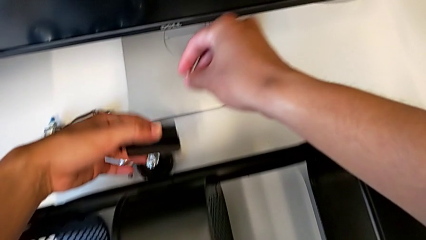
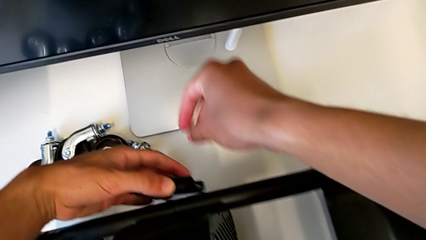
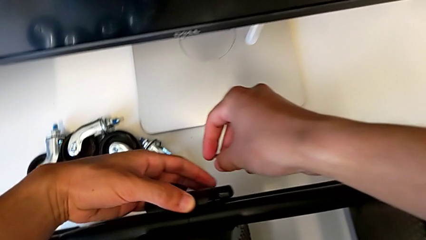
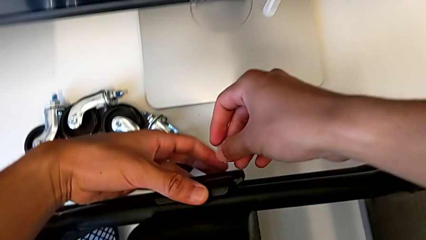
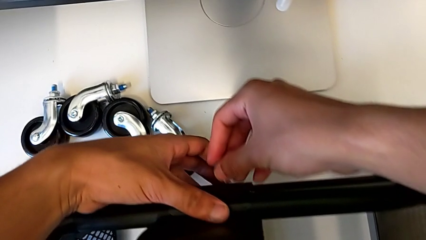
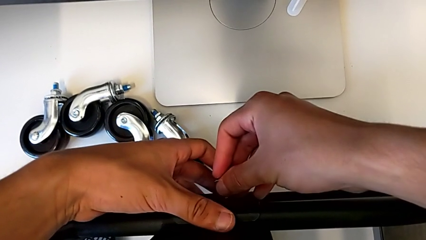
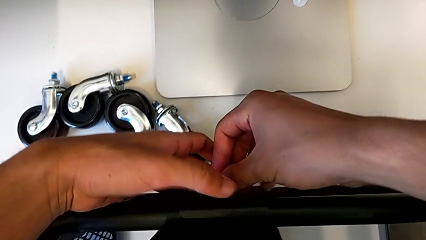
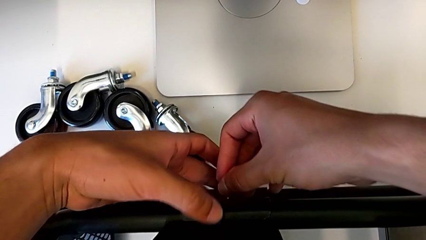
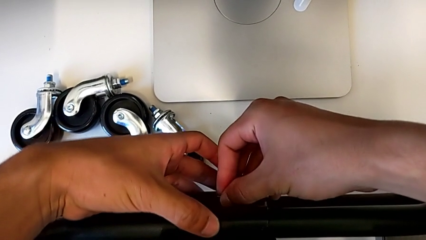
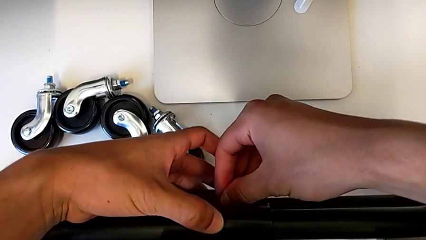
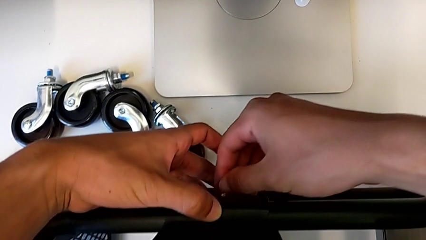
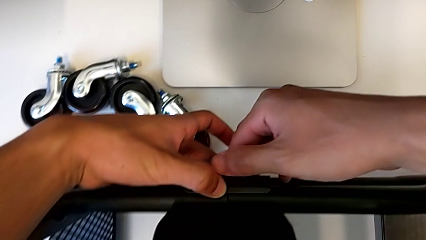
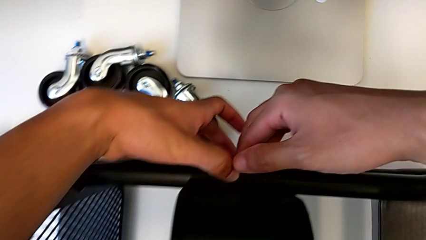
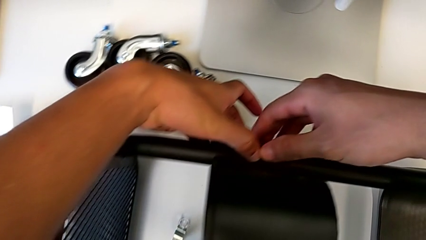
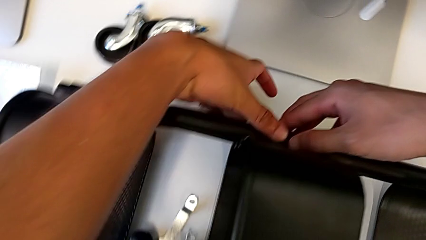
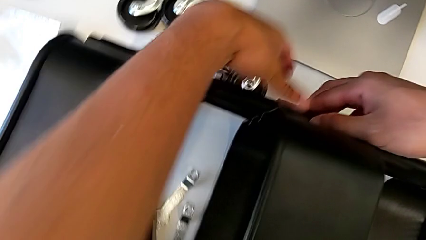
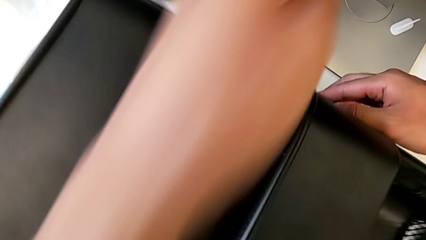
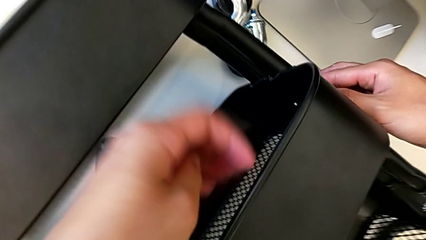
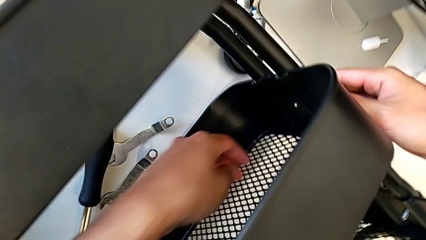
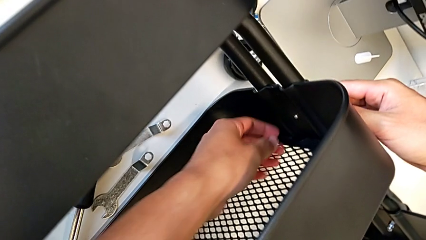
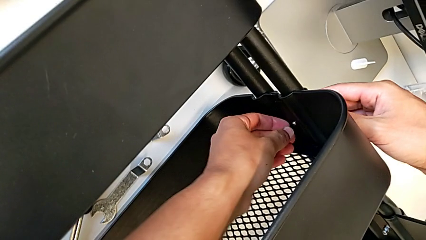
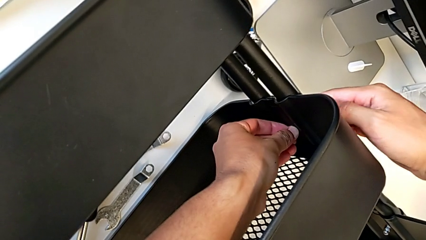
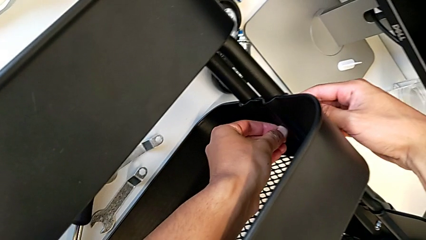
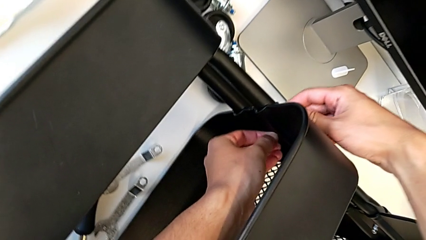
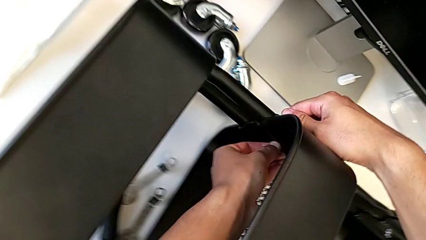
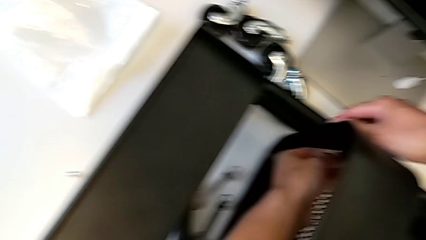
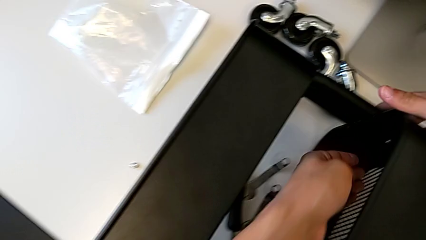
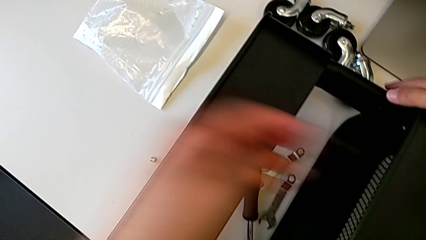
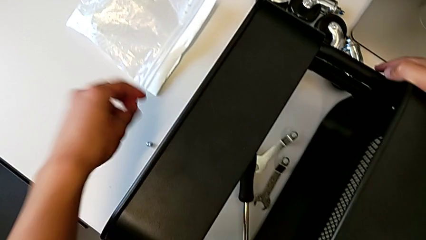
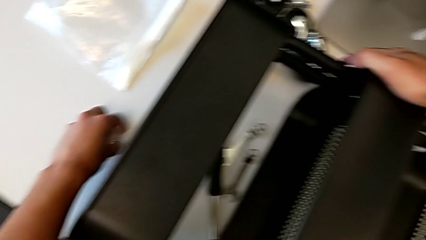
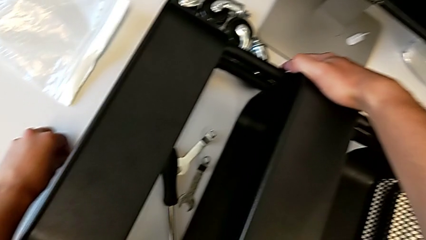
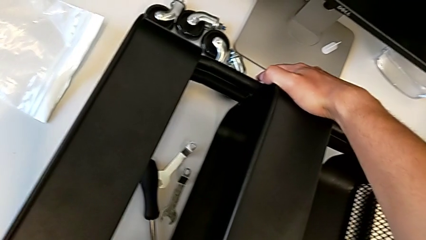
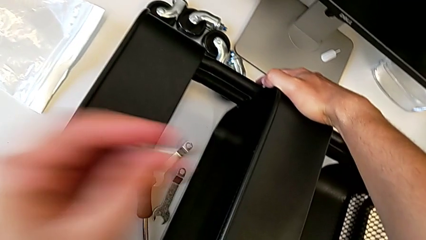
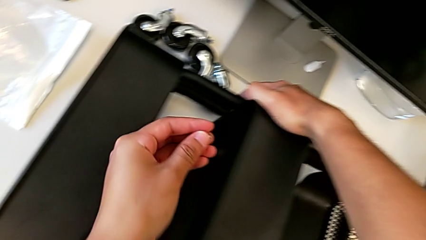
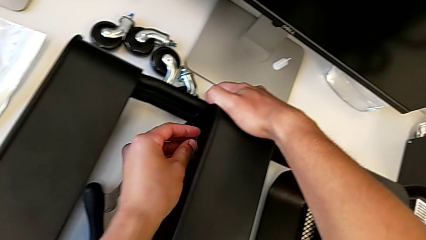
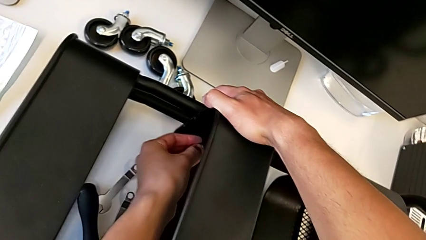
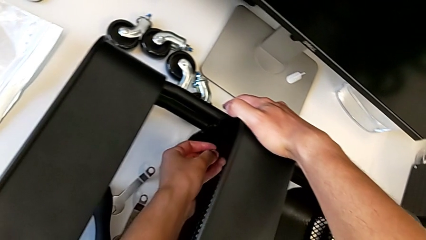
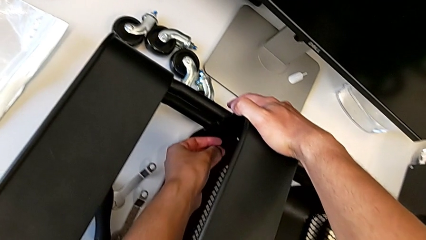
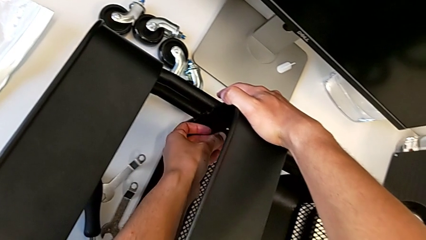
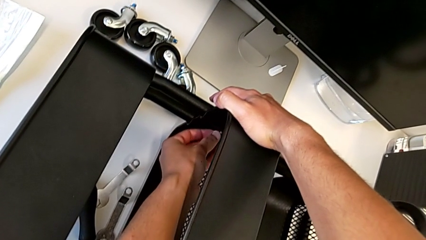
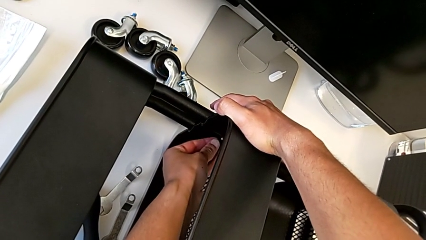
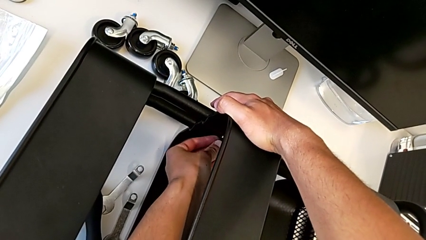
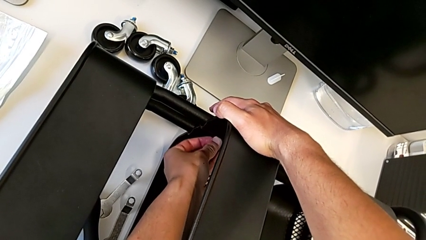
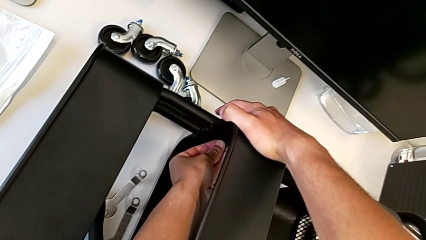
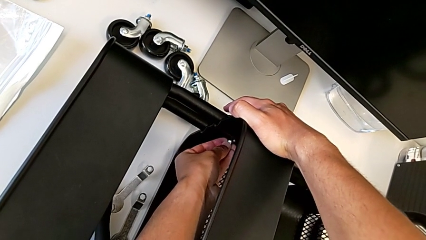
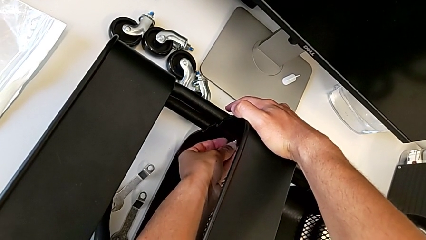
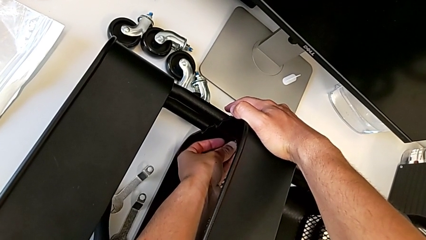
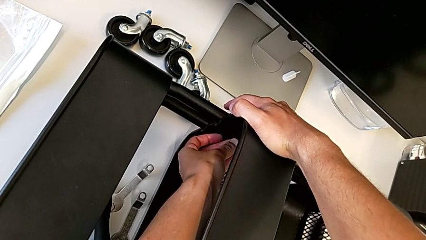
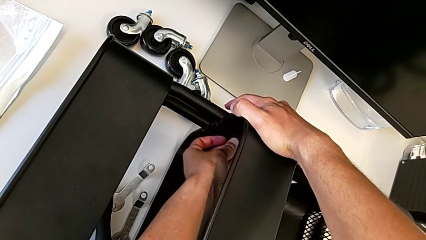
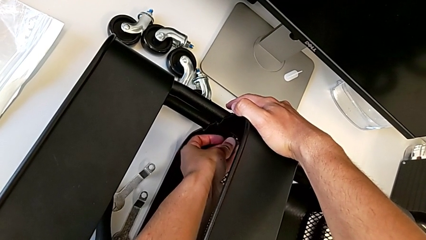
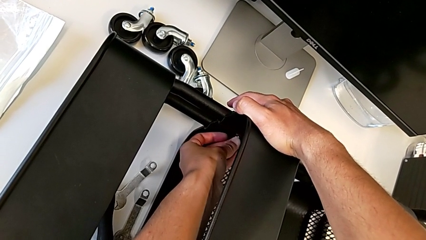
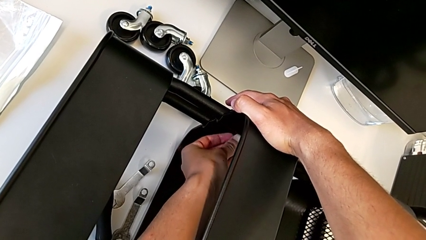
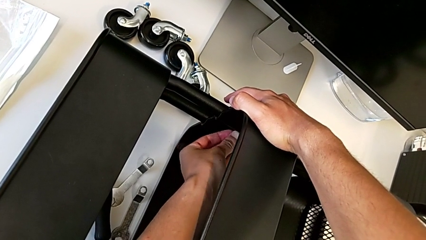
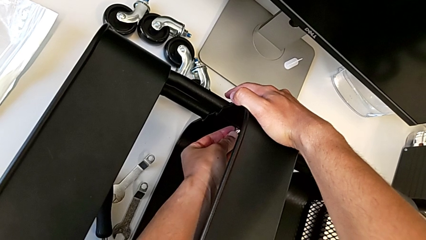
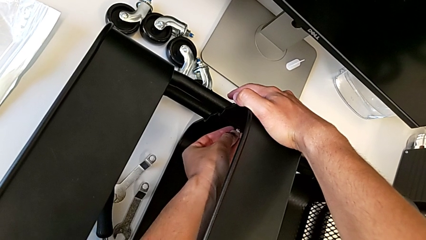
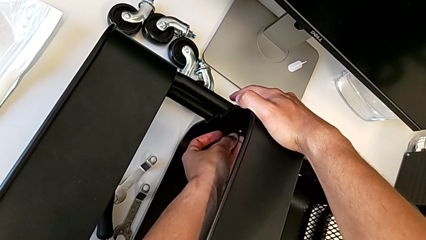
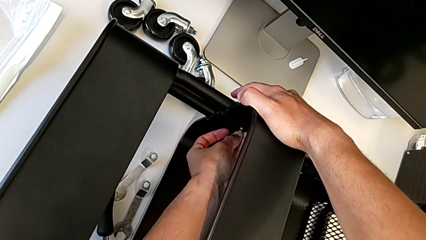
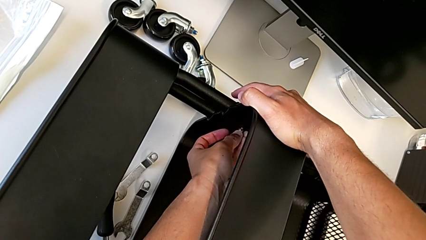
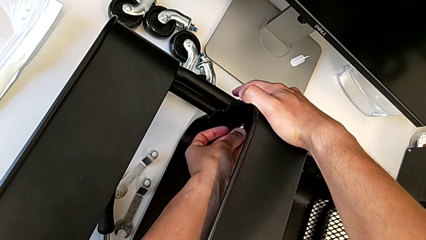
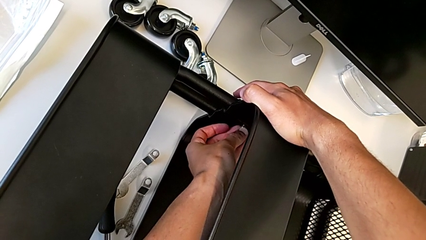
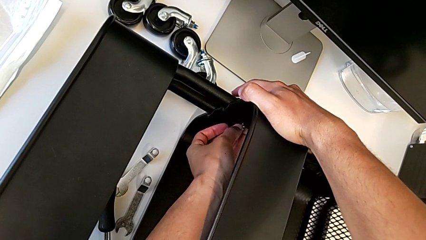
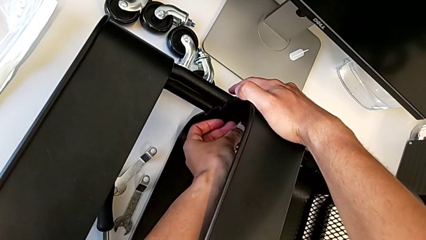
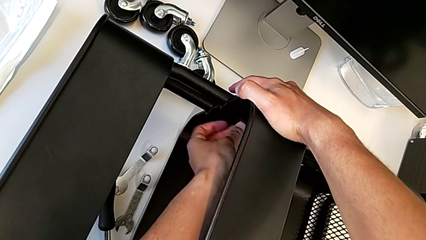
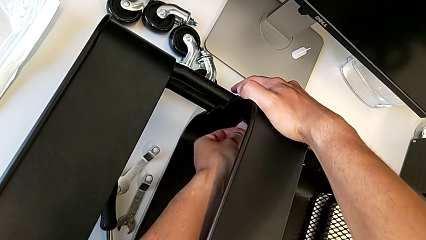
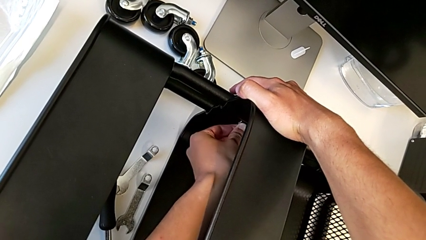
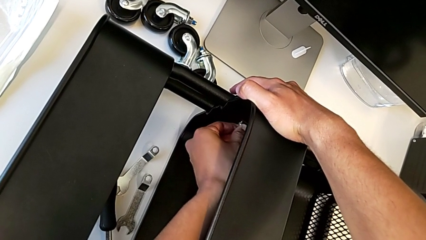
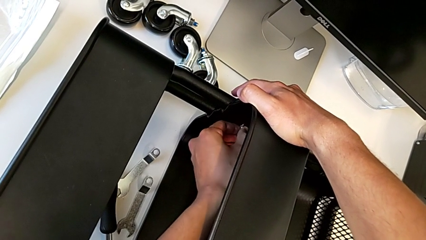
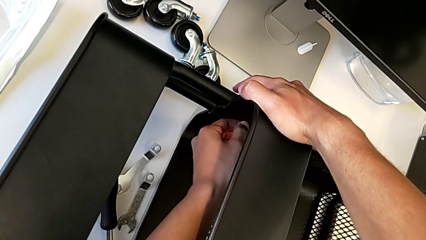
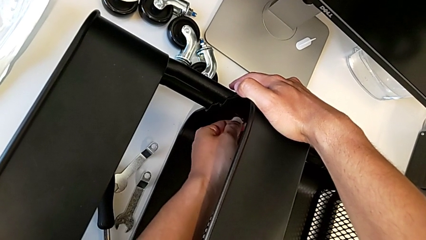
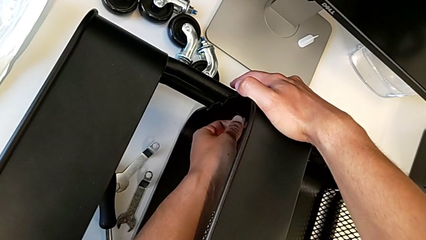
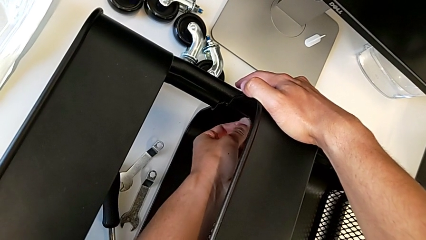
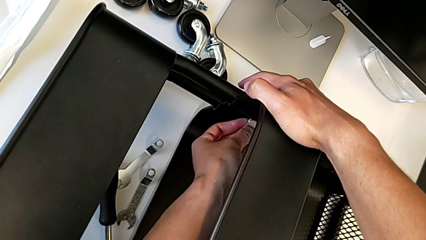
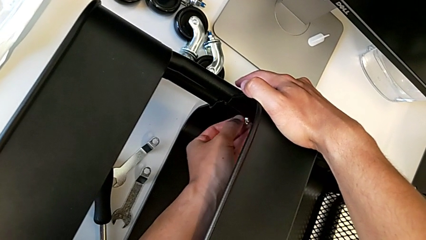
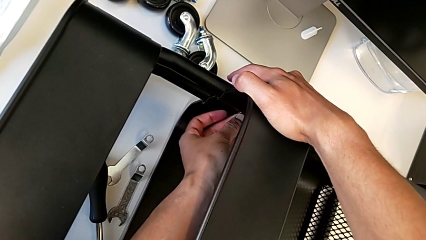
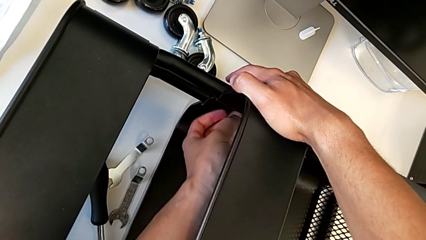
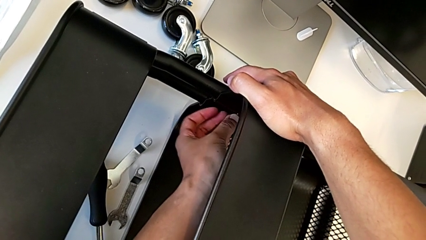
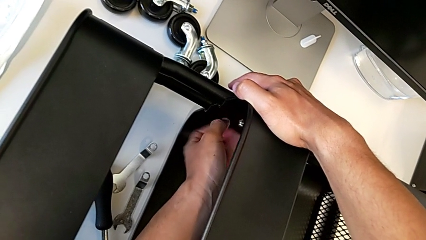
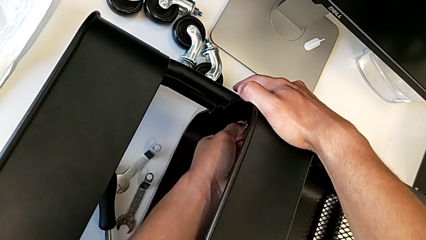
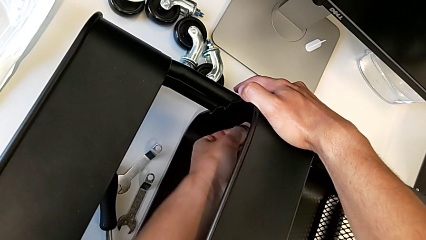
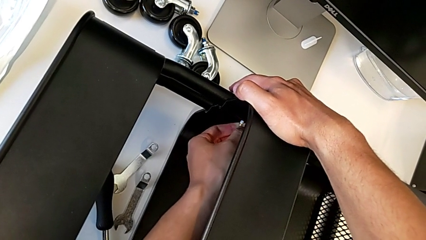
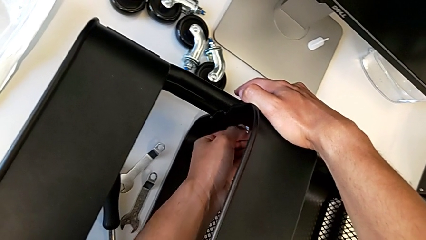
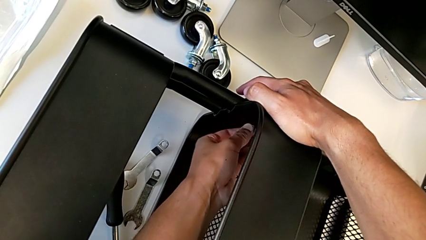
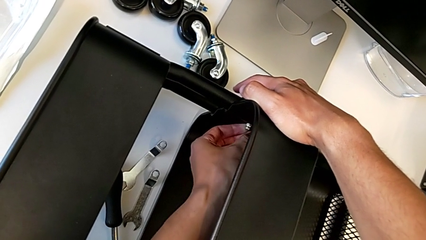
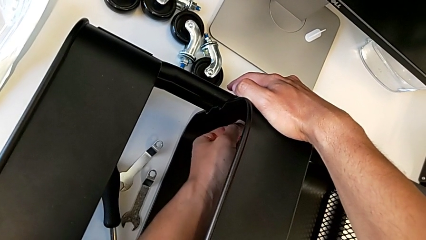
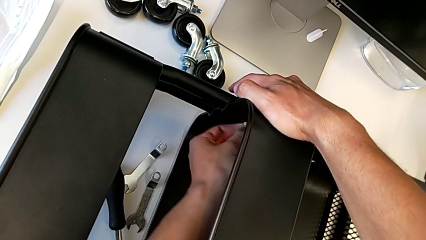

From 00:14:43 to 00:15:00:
The camera wearer is assembling the middle shelf with the side bars. They place the bracket, insert the screw, grab the hexagon cap nut and begin to screw it.
